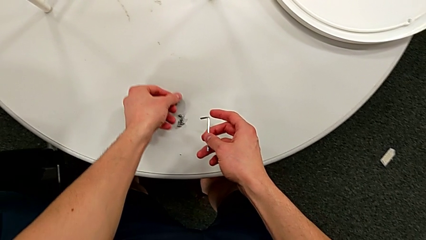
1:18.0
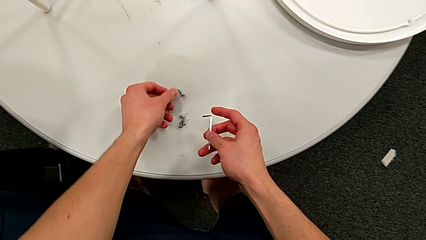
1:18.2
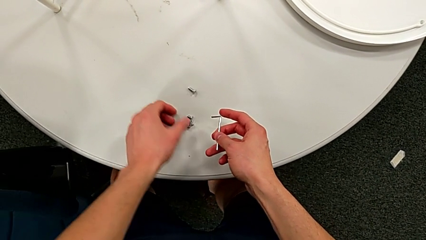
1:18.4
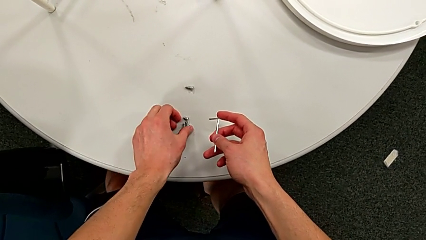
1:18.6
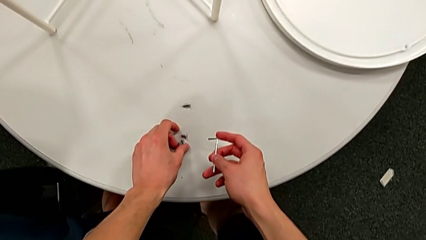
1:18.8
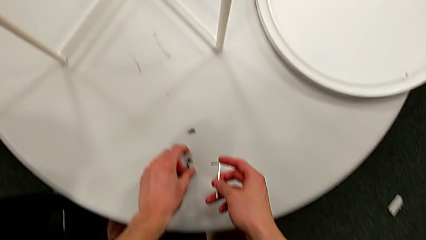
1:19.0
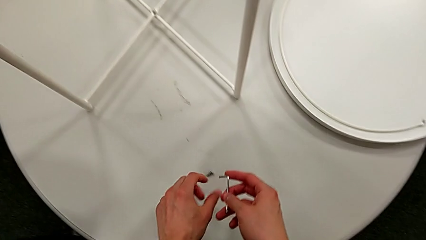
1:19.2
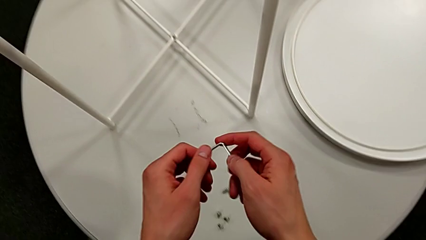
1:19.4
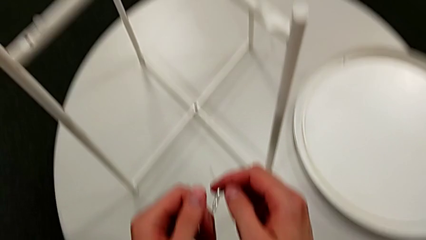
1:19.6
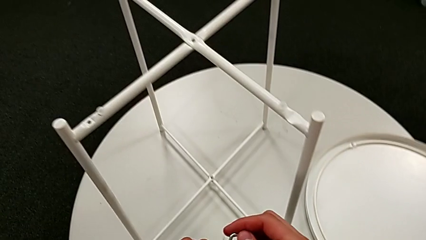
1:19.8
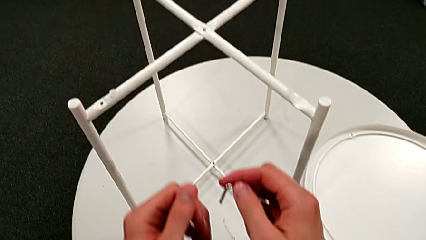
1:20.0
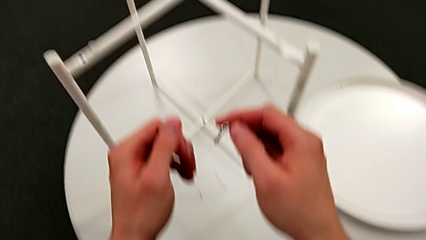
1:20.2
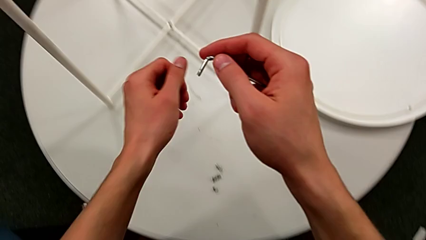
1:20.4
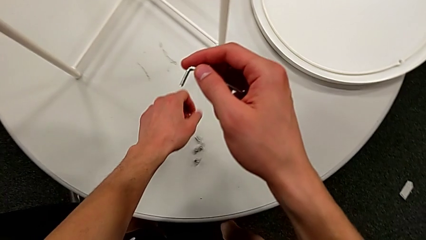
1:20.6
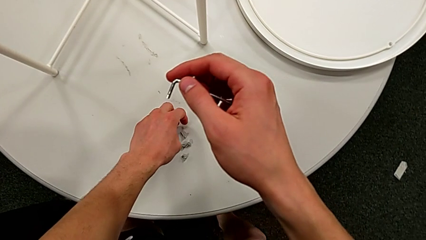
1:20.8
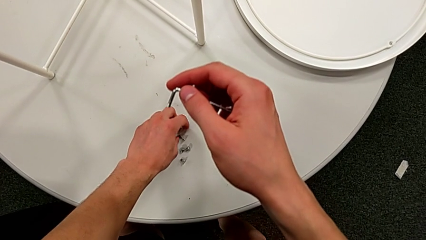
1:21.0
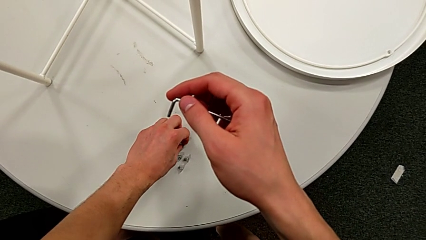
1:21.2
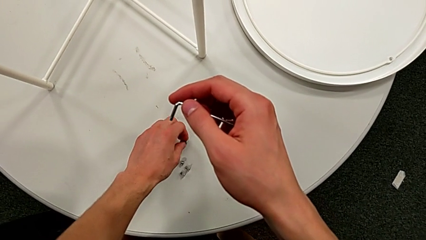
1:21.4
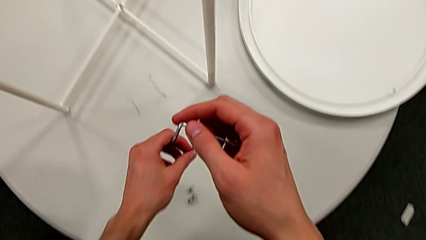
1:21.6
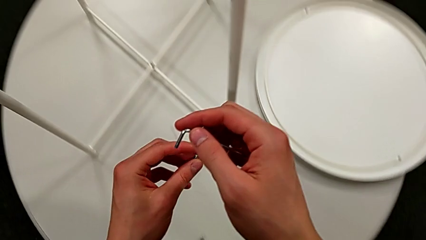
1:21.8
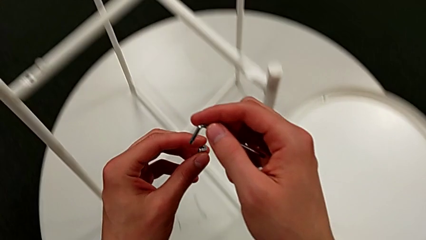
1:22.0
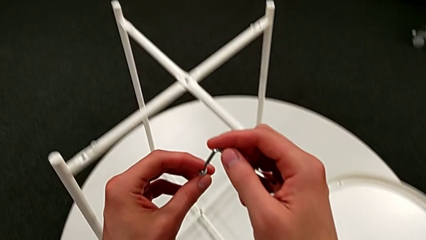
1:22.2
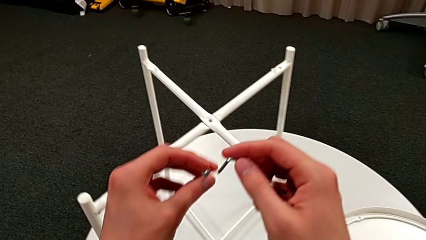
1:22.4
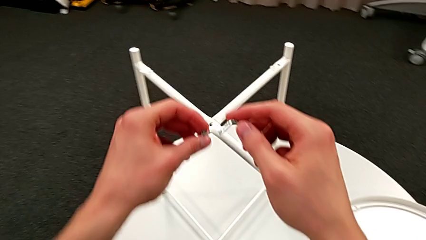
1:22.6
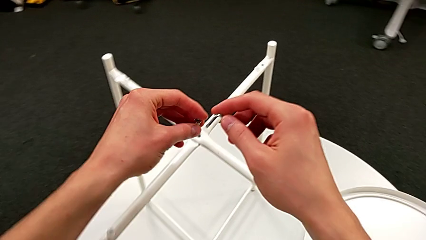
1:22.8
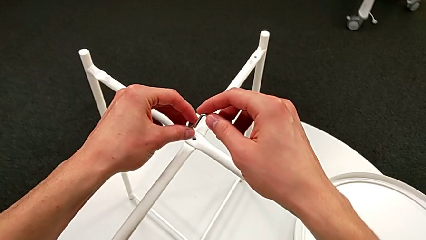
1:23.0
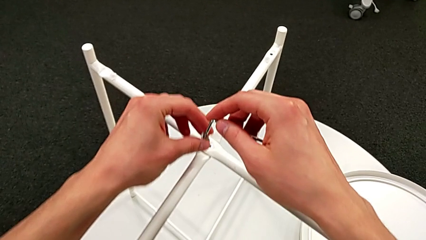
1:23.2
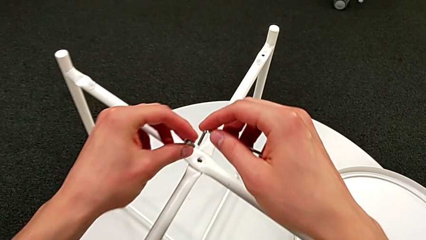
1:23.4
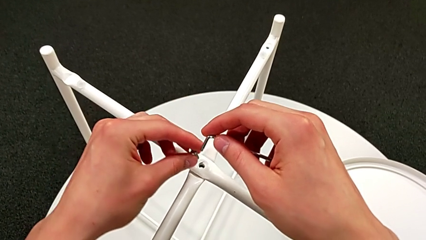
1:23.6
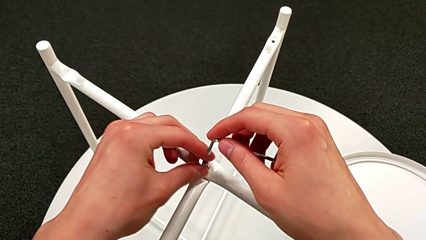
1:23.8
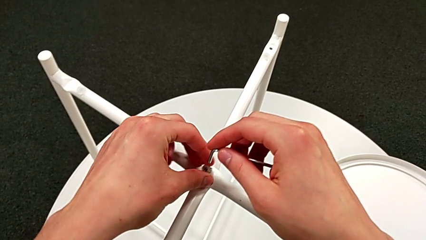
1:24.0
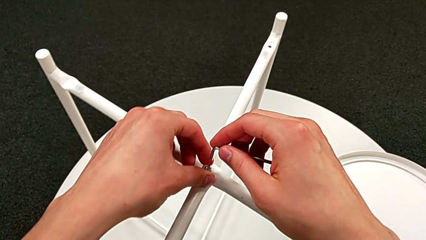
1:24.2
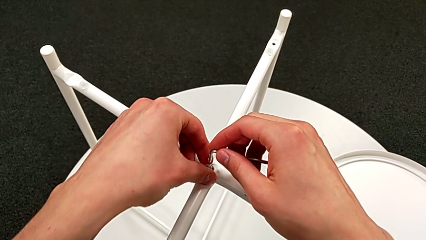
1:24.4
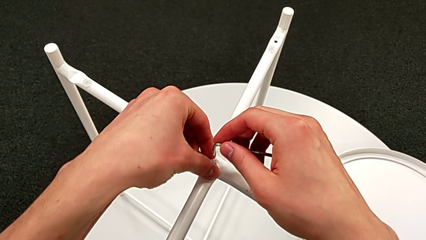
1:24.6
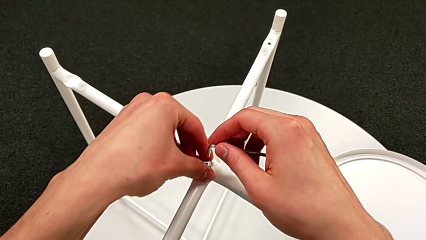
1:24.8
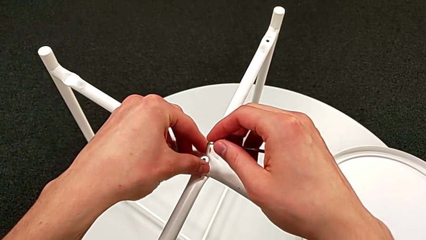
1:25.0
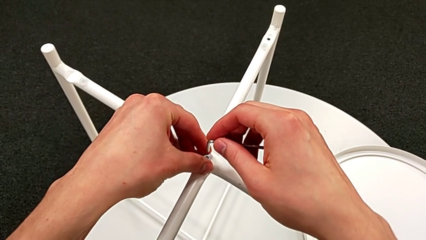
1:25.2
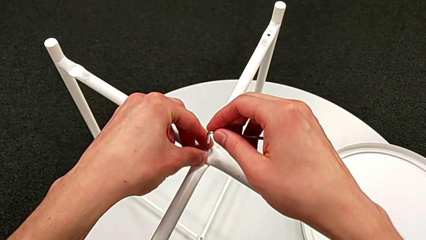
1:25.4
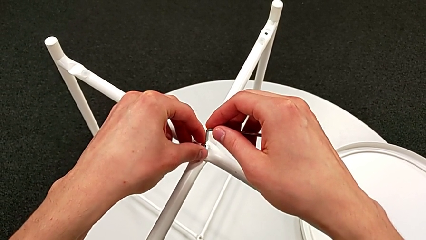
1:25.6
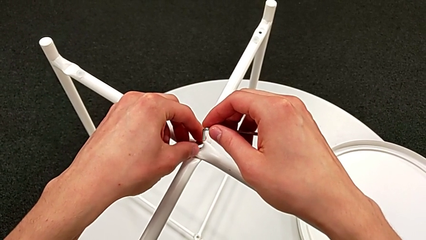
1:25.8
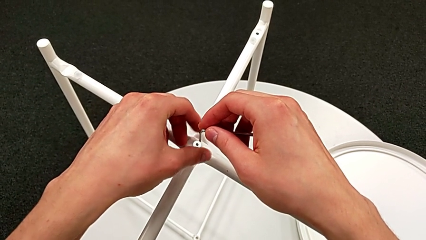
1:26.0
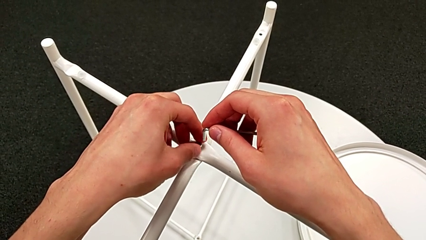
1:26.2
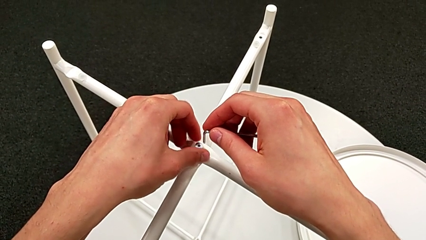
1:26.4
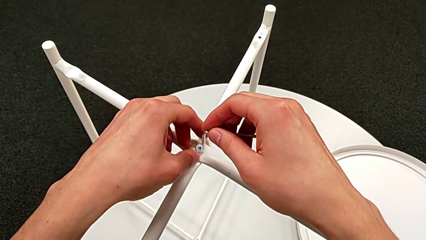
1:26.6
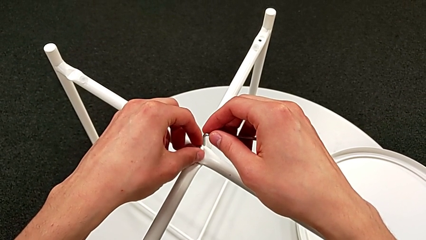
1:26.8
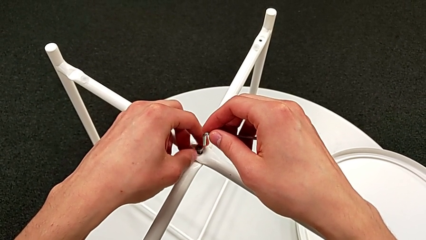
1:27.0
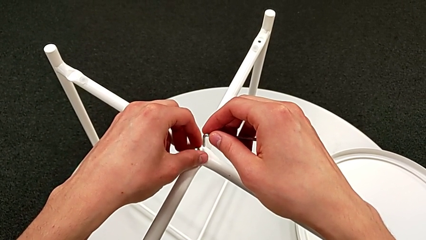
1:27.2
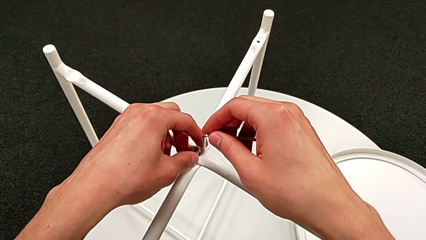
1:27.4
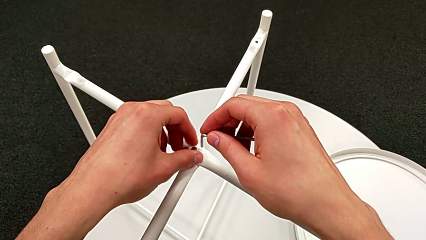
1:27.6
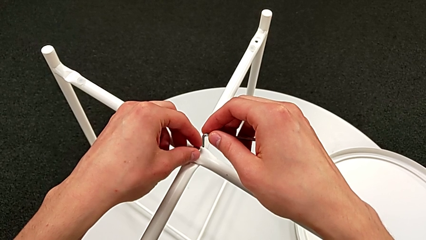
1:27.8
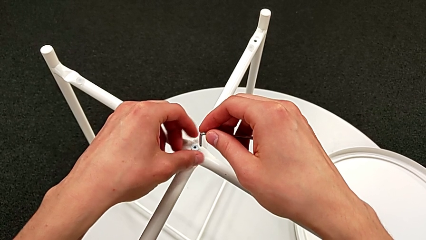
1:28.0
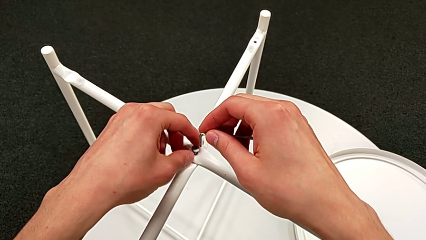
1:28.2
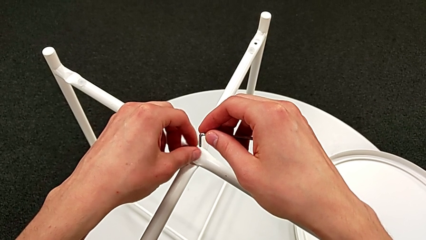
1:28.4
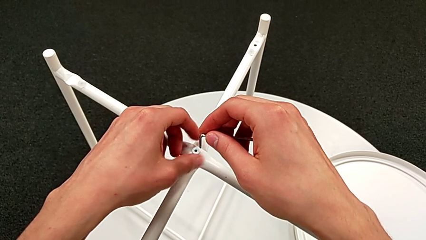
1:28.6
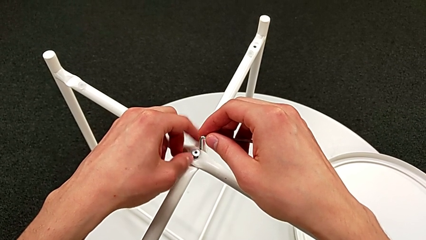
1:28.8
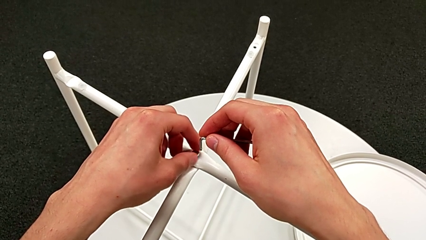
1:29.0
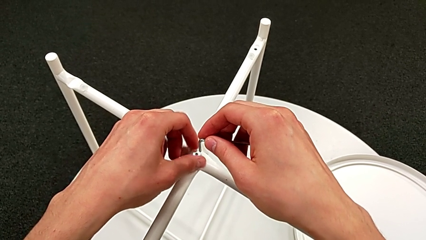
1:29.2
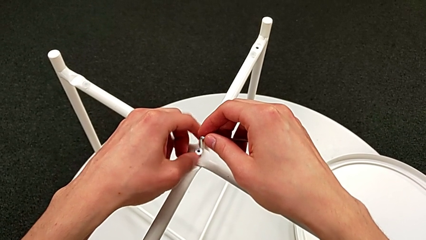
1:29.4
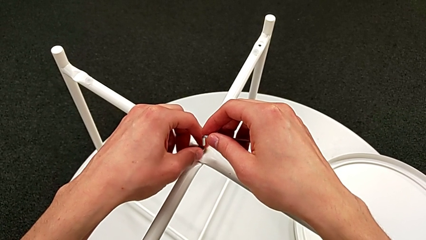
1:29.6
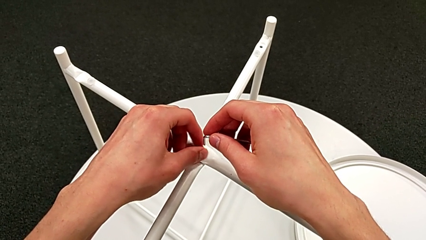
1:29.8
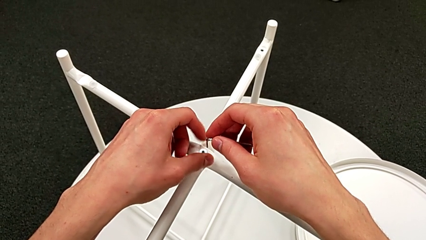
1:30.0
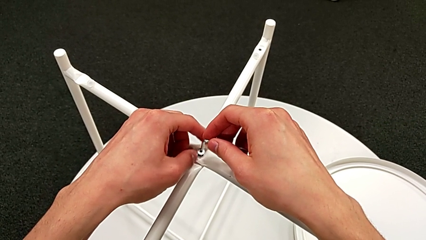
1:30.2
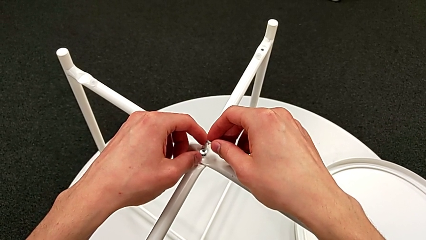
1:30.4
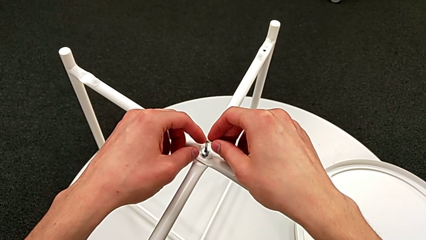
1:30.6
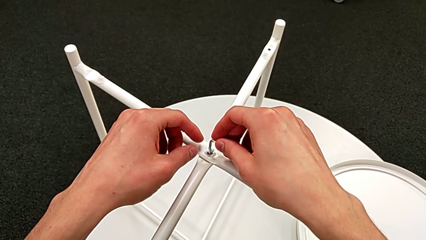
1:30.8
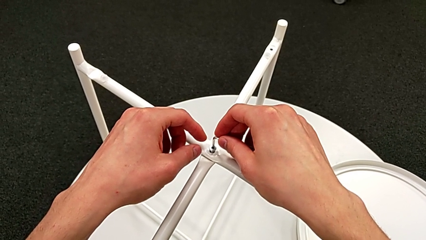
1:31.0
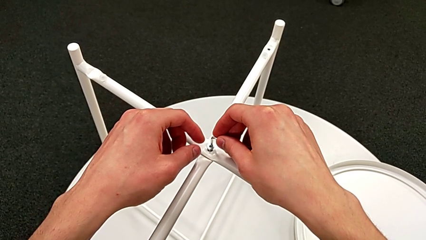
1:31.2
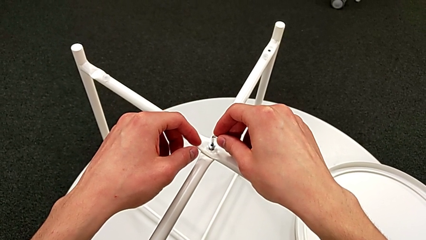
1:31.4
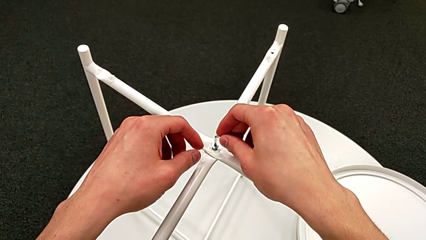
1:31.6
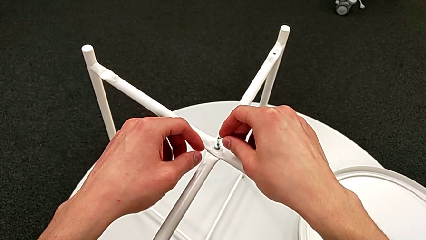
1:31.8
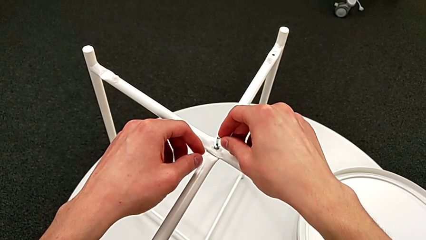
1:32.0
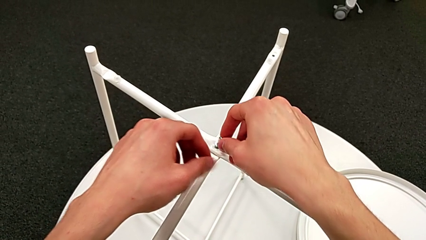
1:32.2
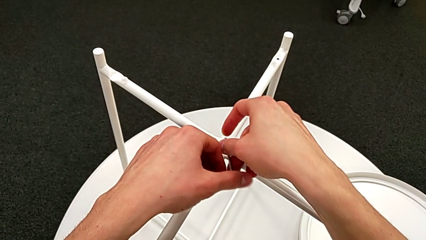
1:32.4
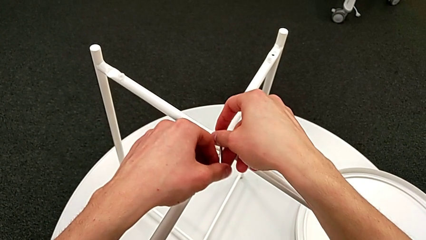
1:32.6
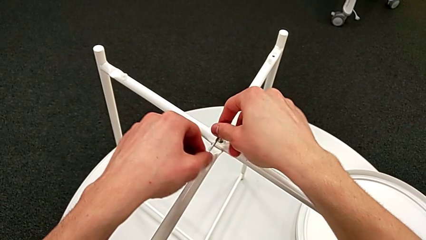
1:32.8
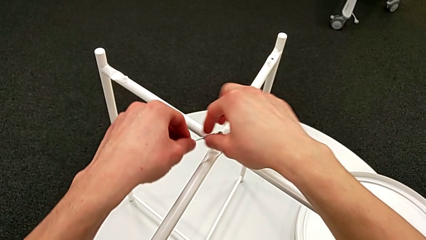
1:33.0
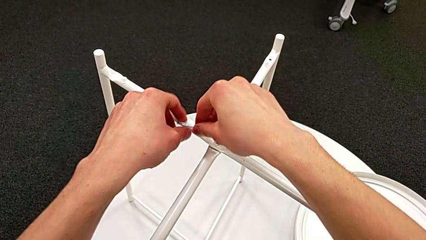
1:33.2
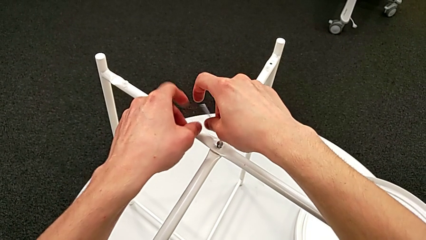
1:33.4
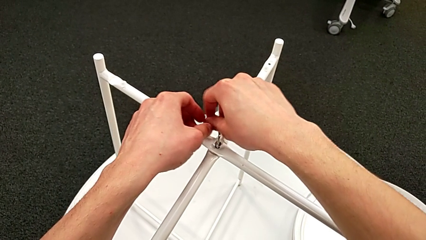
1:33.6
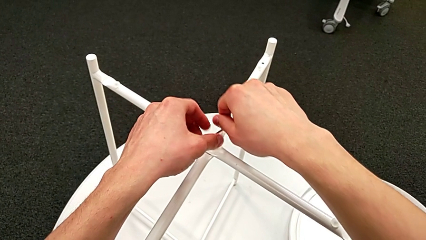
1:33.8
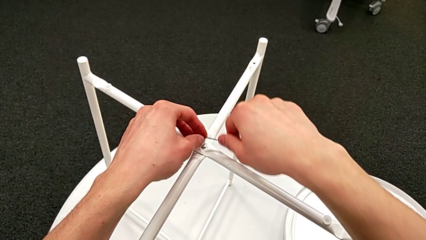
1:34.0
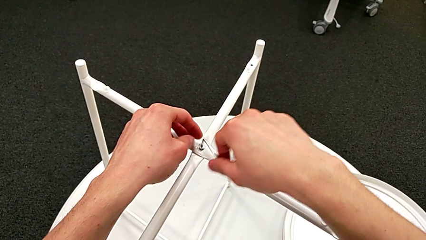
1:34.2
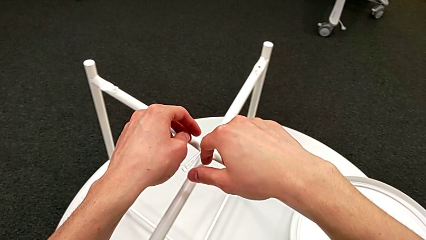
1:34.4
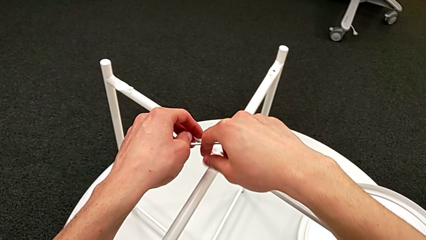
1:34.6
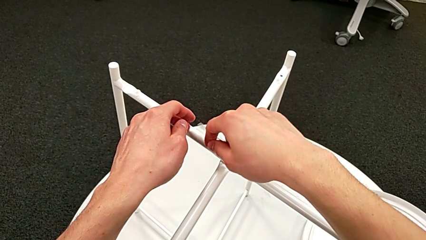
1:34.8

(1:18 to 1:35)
The camera wearer is assembling the top screw. They place the hex socket head, approach it, hold the Allen wrench, grab the hex socket head, insert it, screw it, insert the Allen wrench and begin to screw the hex socket head.
